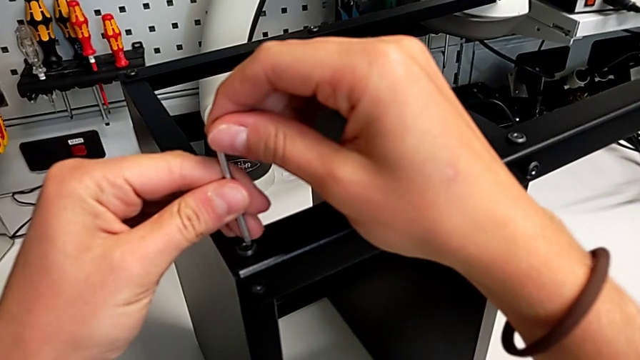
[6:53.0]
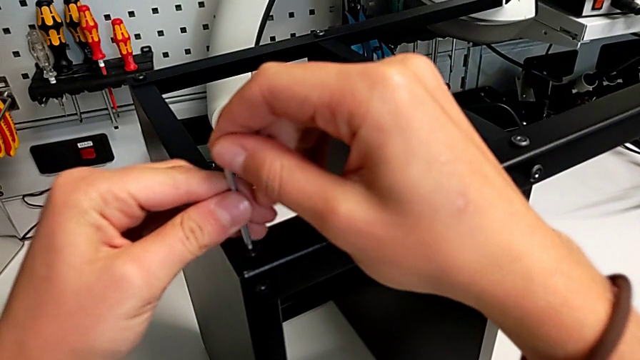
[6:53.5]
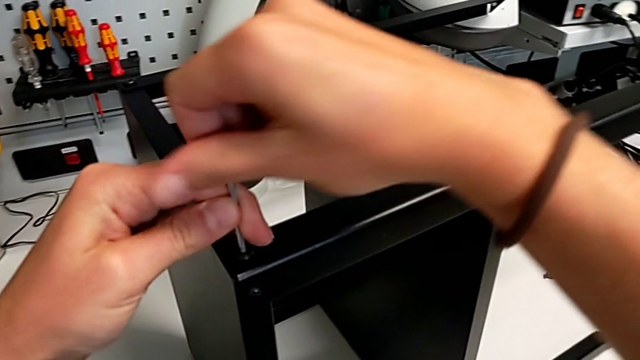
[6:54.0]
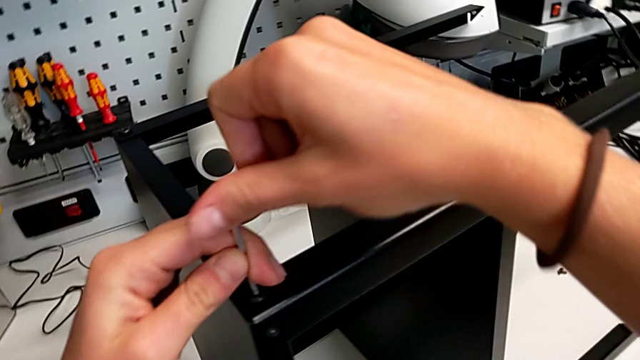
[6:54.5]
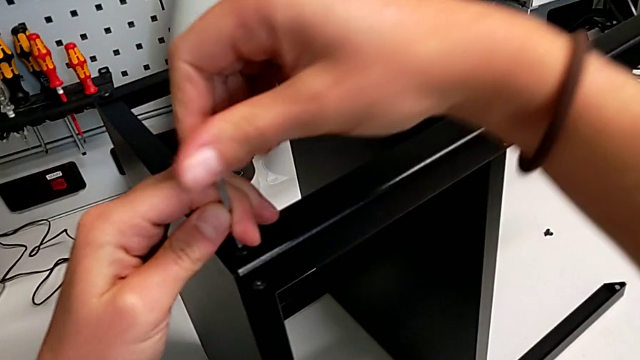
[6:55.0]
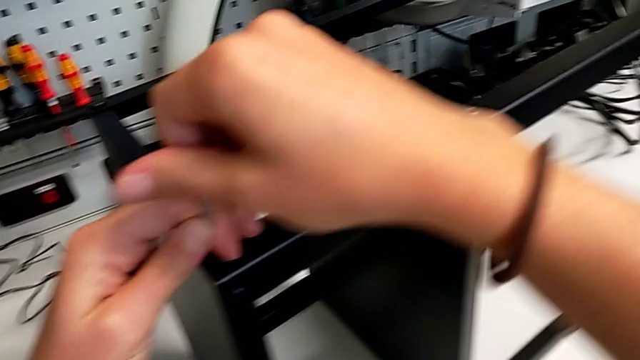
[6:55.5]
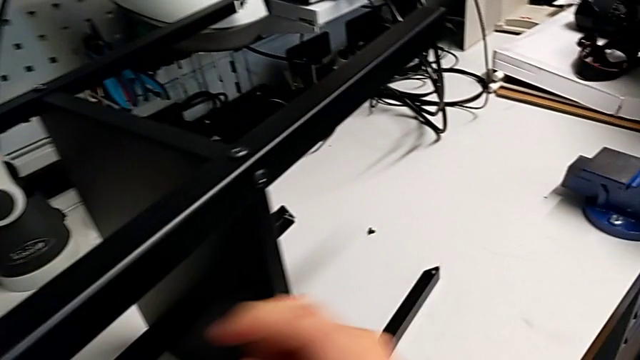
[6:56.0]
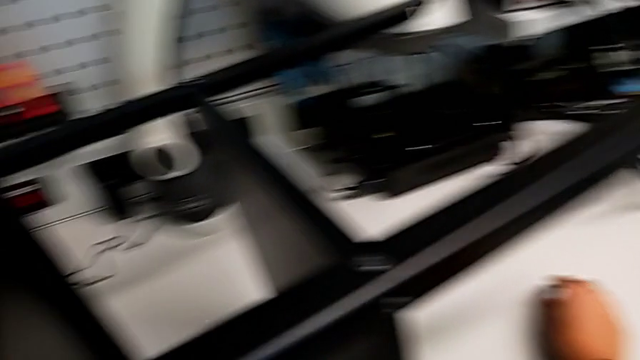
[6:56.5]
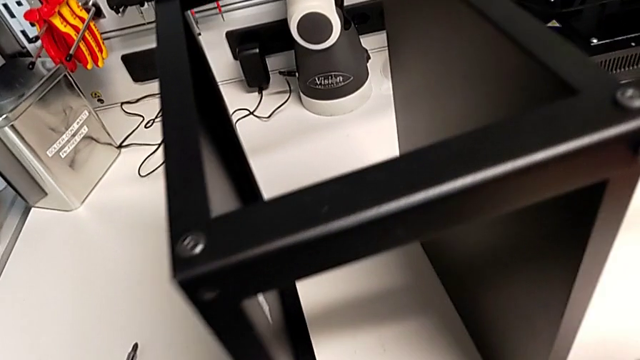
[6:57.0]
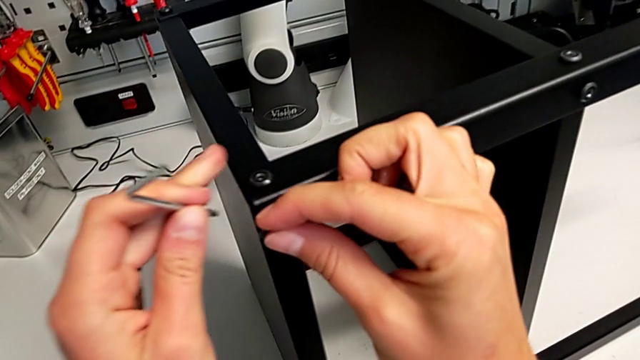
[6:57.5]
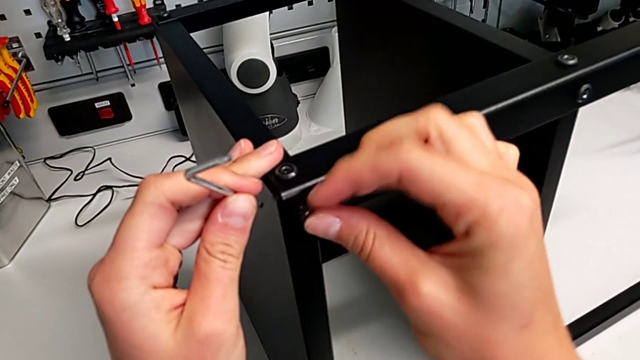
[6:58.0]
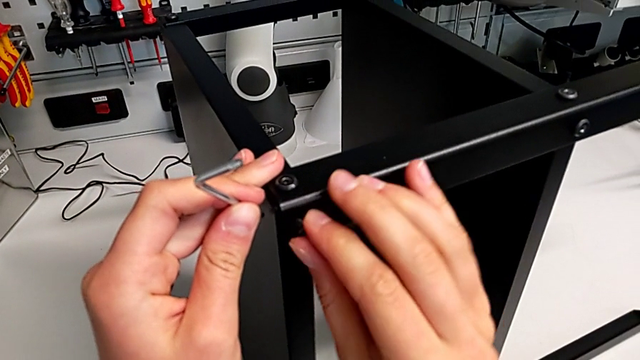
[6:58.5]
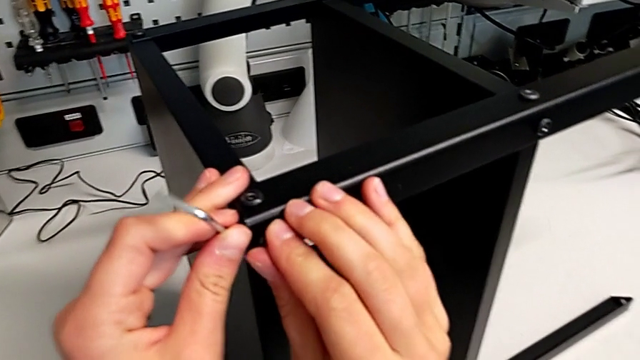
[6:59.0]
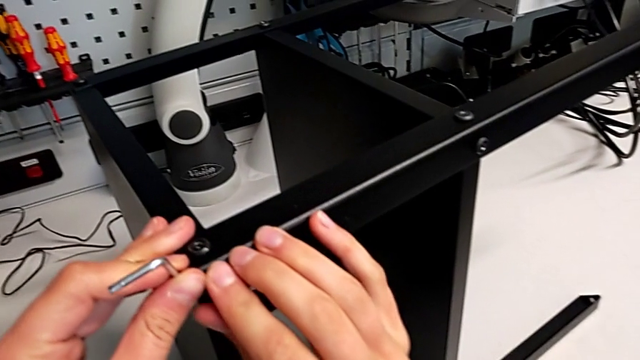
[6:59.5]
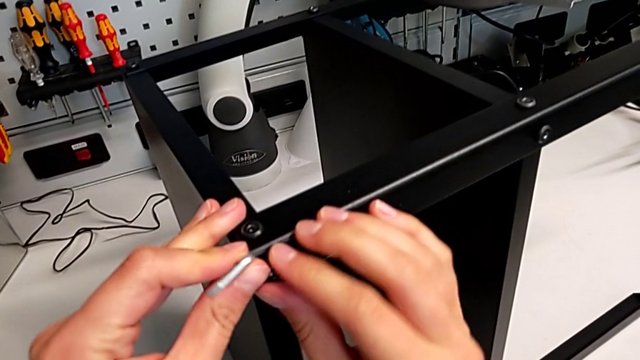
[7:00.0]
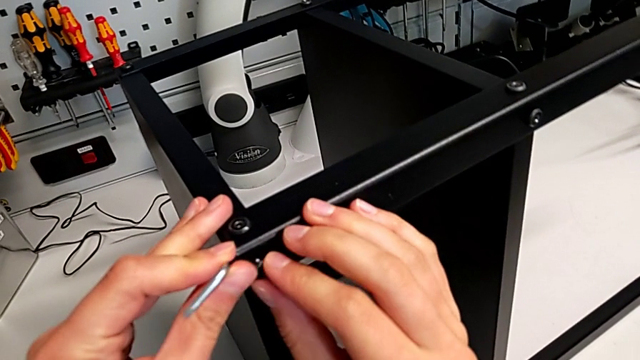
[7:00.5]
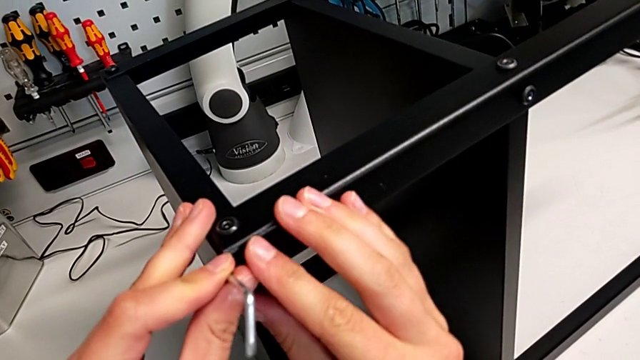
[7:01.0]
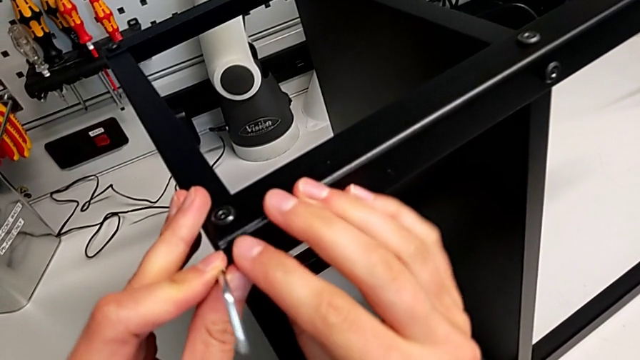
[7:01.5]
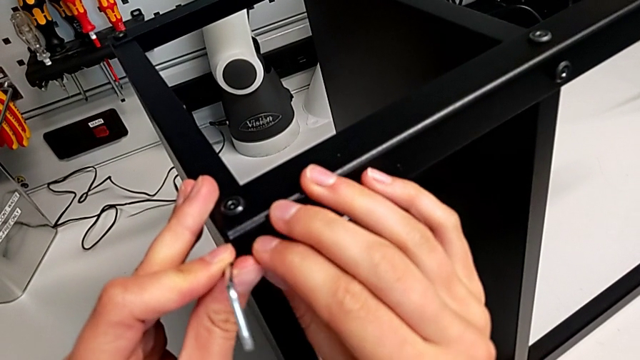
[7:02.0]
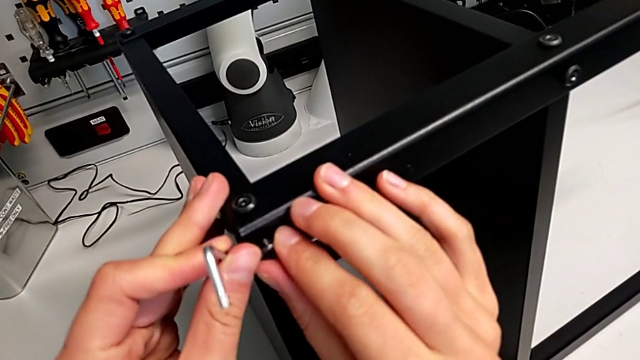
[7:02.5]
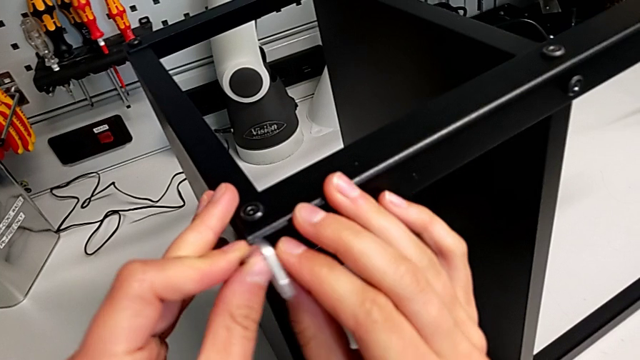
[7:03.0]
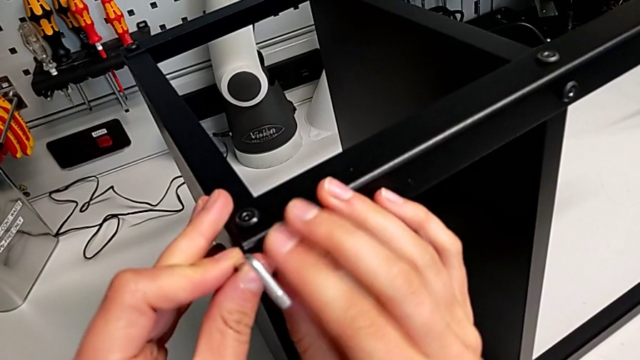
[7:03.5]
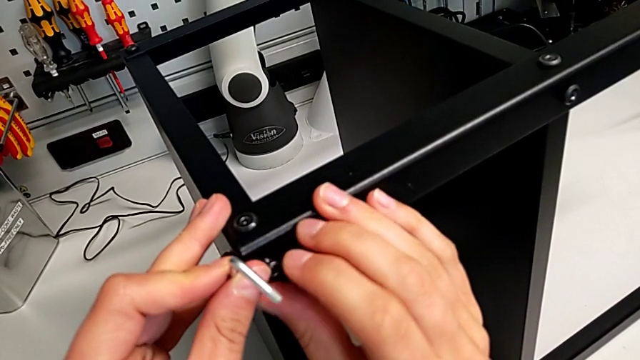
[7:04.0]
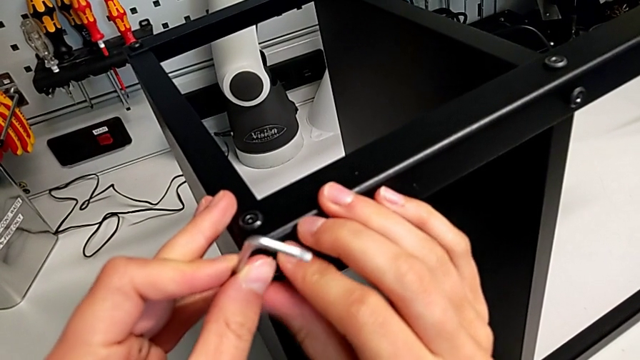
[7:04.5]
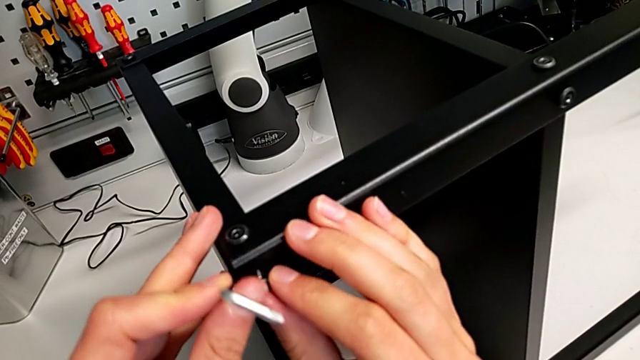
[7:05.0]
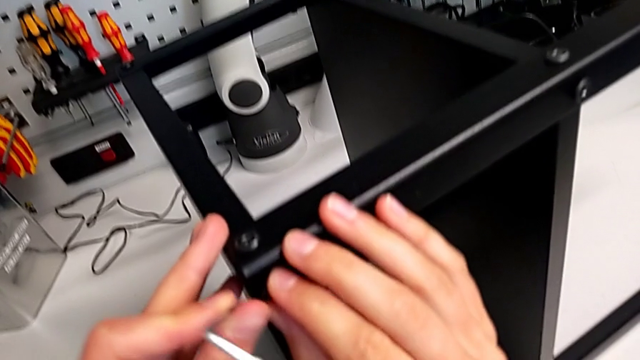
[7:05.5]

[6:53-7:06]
The camera wearer is screwing the fourth leg onto the top. They screw the fifteenth hex socket head and begin to insert the sixteenth hex socket head.

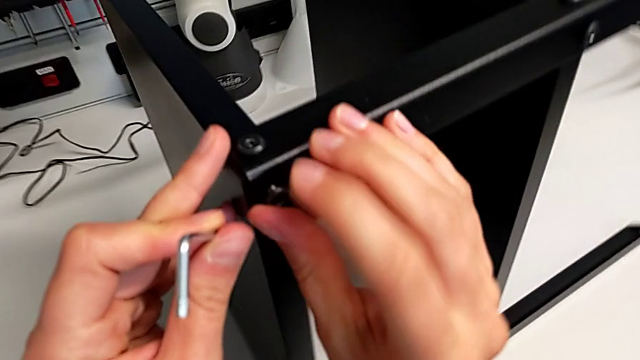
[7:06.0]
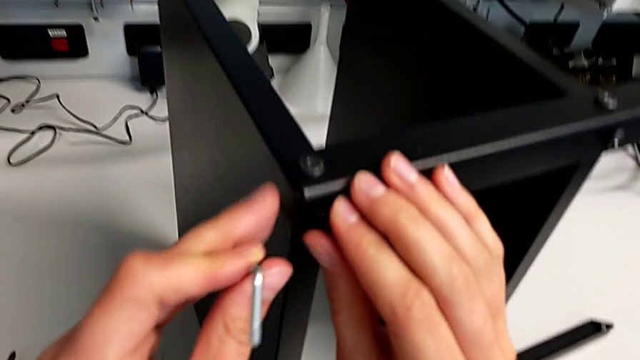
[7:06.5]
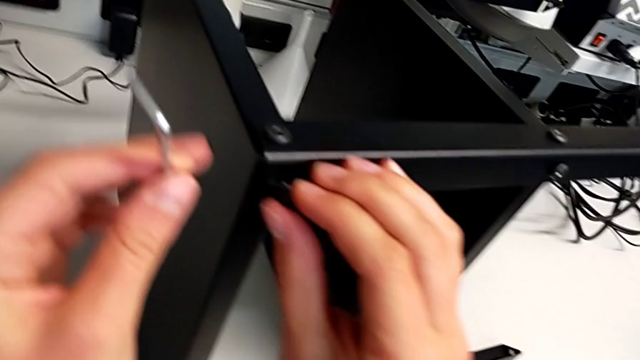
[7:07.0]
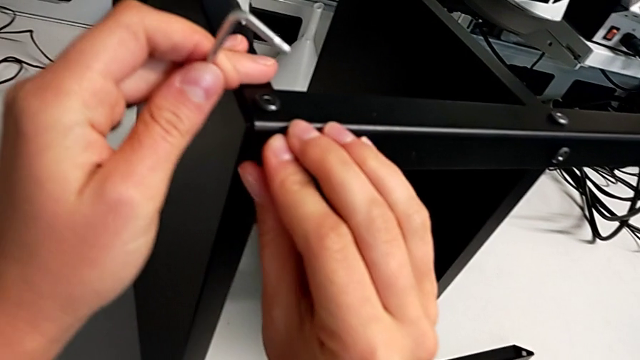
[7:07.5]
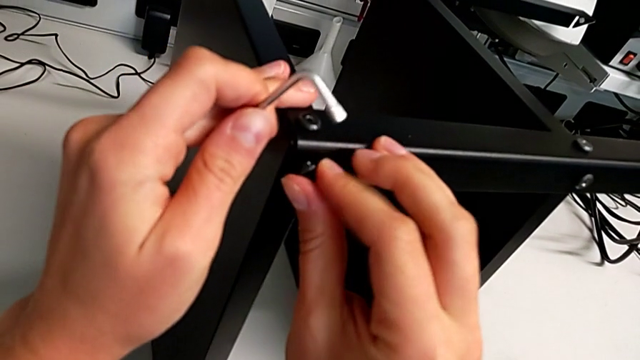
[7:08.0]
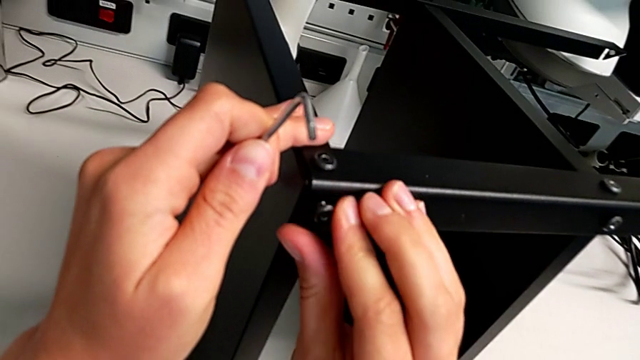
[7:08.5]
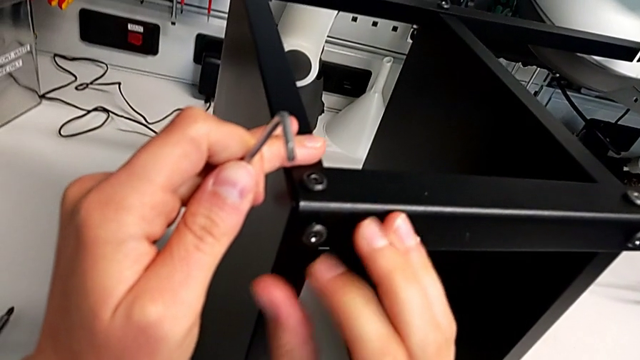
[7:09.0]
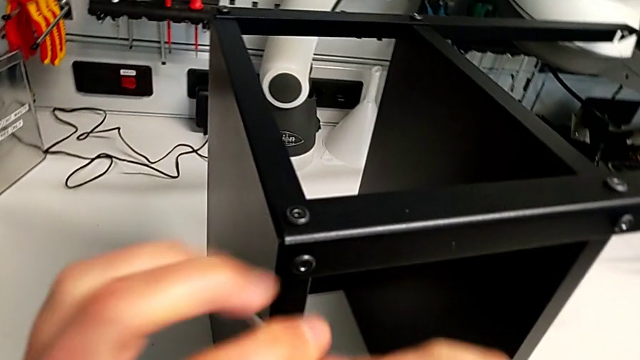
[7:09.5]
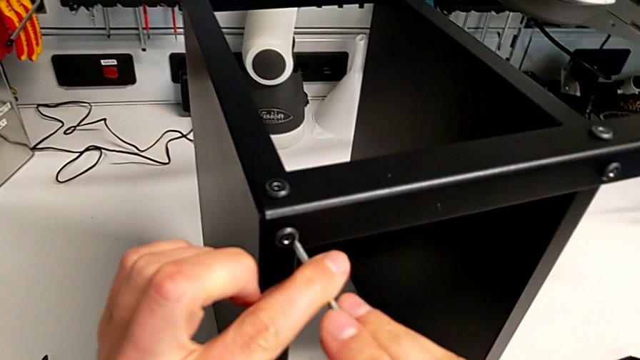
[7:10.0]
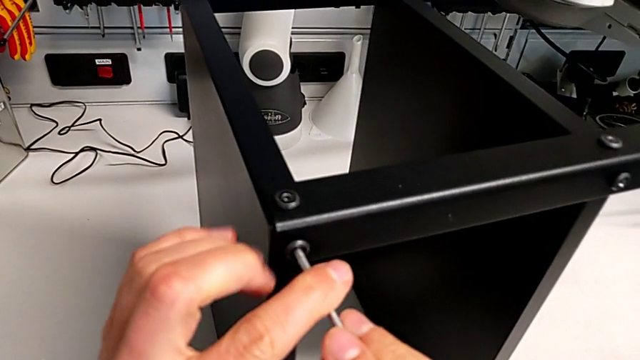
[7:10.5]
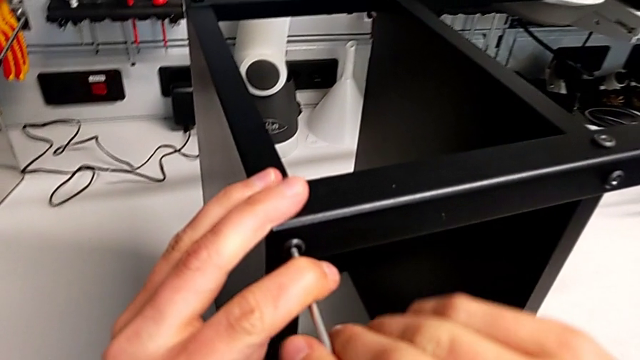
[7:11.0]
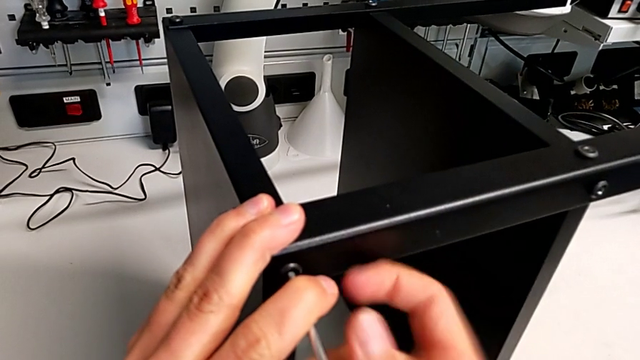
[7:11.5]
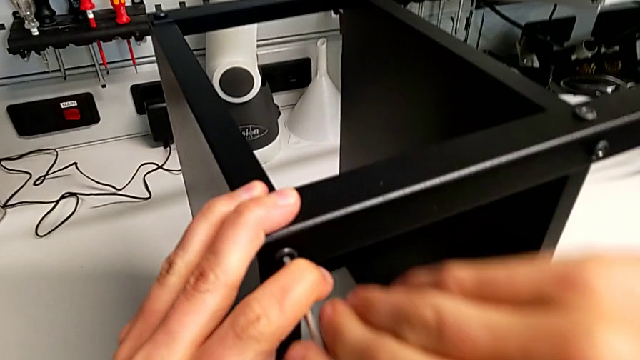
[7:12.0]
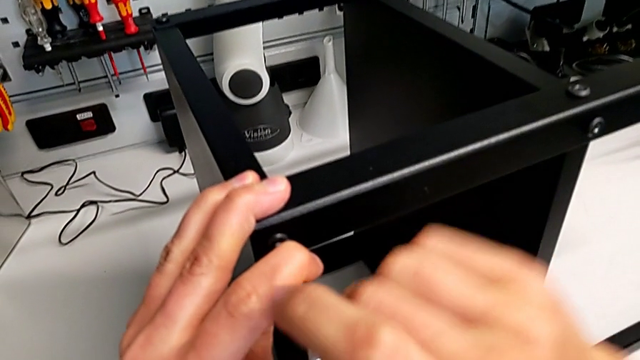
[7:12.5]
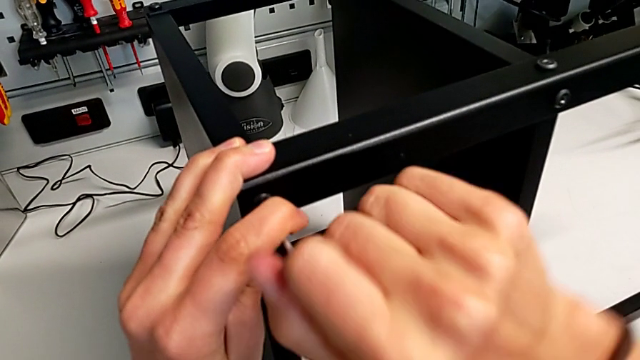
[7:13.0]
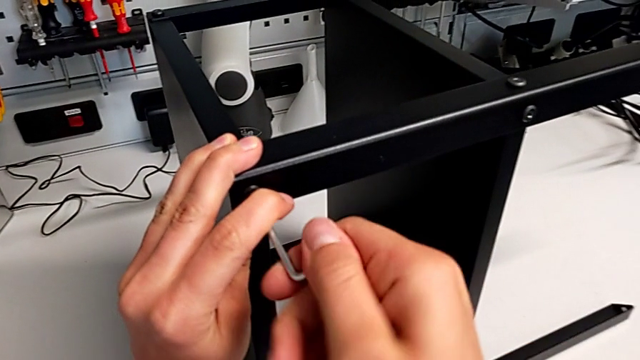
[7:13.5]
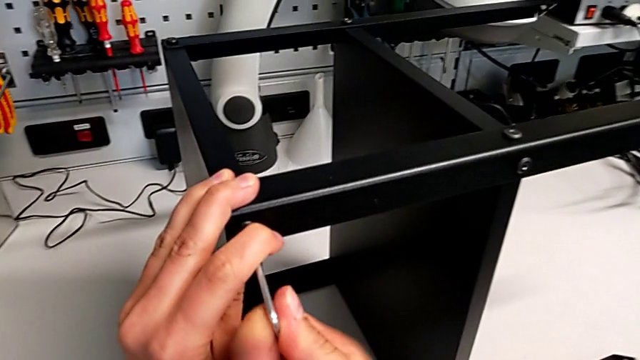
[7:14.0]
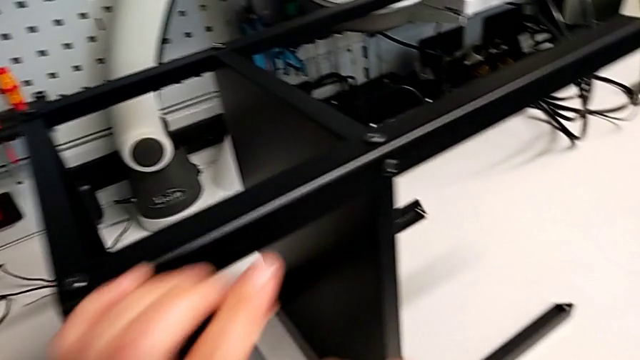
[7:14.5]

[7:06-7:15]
The camera wearer is screwing the fourth leg onto the top. They keep inserting the sixteenth hex socket head and screw it.
